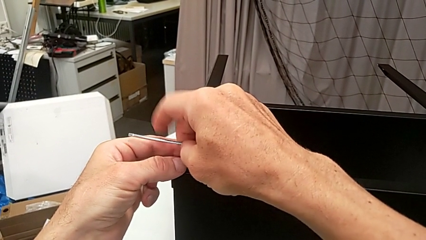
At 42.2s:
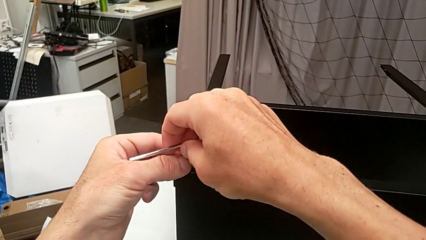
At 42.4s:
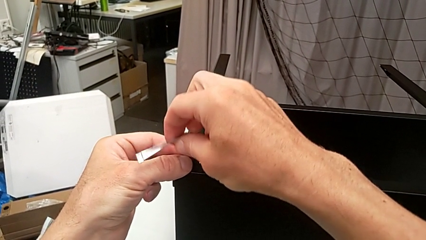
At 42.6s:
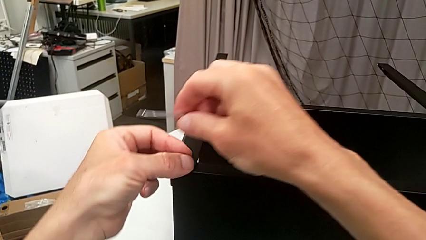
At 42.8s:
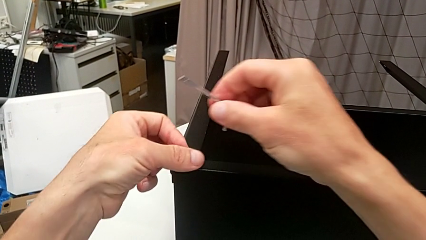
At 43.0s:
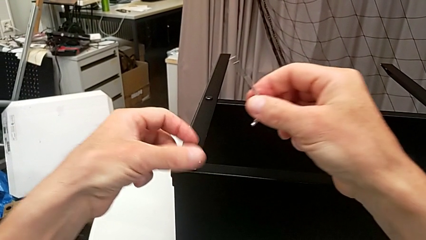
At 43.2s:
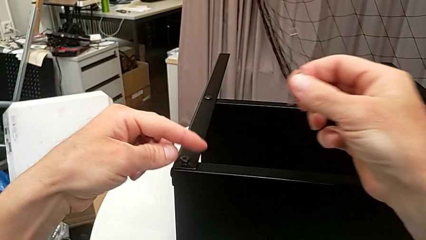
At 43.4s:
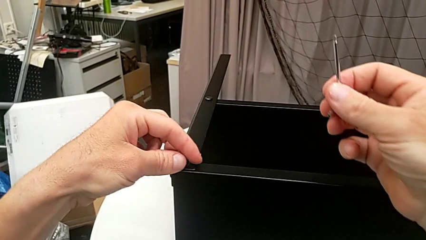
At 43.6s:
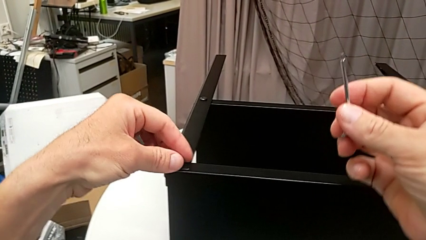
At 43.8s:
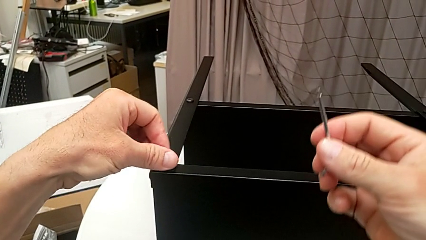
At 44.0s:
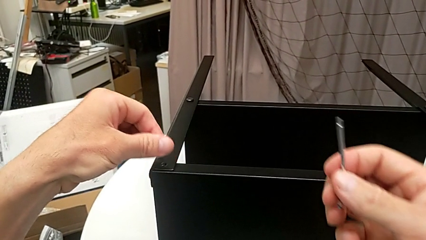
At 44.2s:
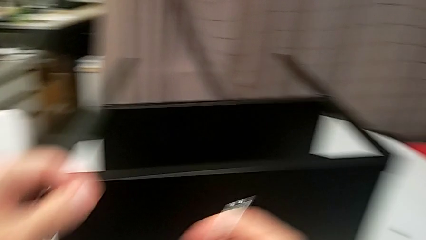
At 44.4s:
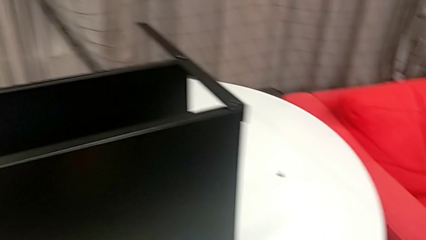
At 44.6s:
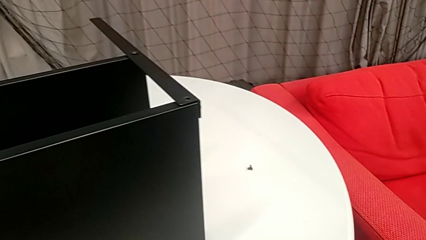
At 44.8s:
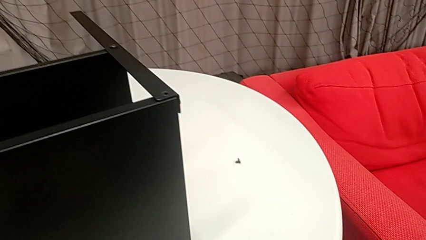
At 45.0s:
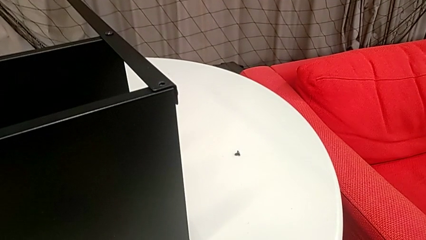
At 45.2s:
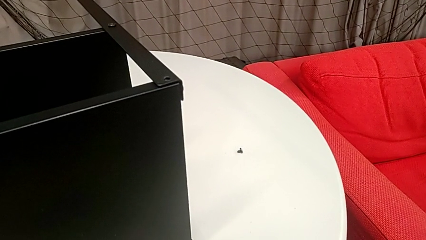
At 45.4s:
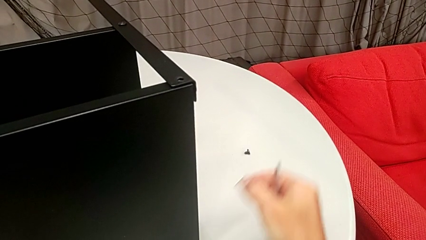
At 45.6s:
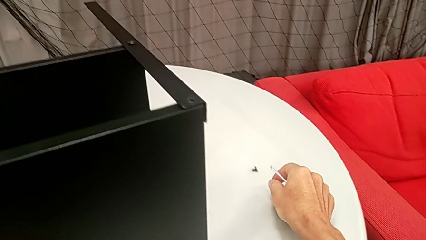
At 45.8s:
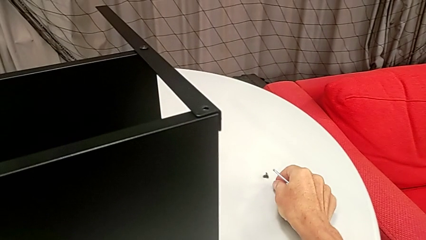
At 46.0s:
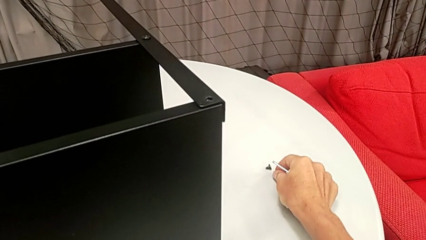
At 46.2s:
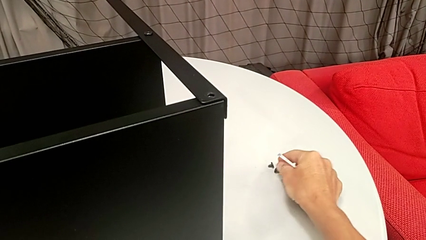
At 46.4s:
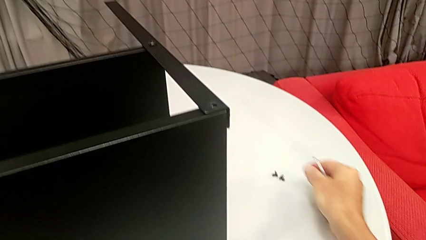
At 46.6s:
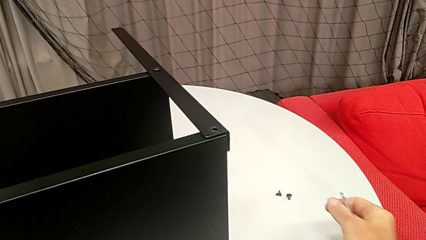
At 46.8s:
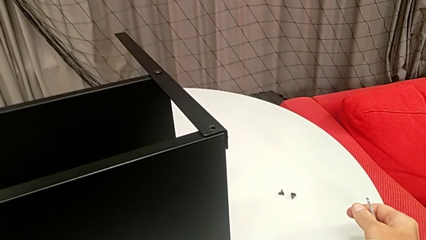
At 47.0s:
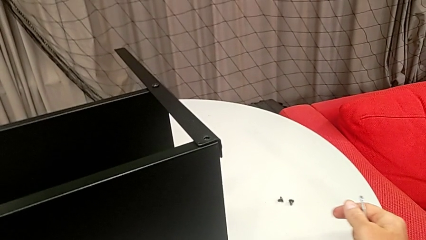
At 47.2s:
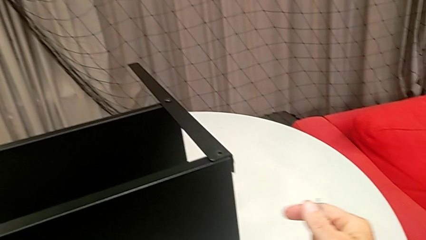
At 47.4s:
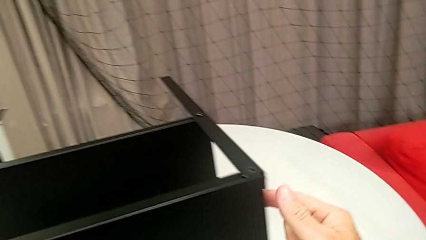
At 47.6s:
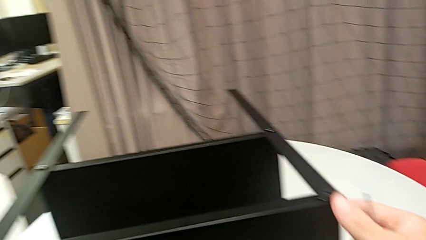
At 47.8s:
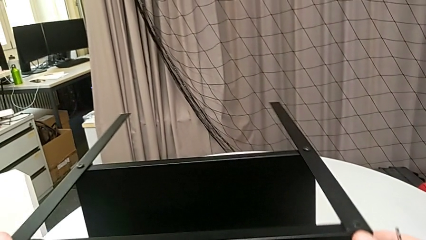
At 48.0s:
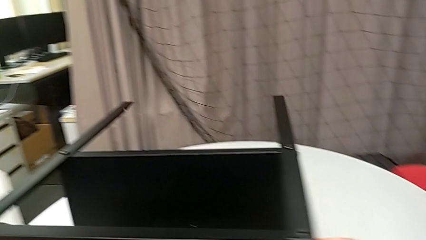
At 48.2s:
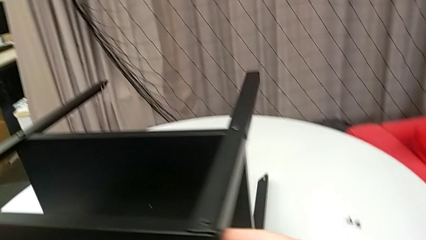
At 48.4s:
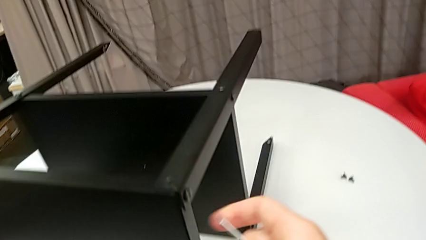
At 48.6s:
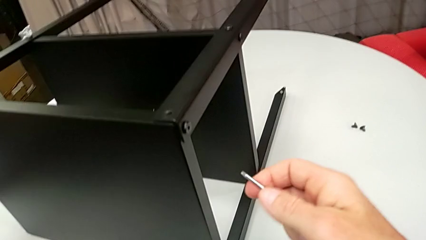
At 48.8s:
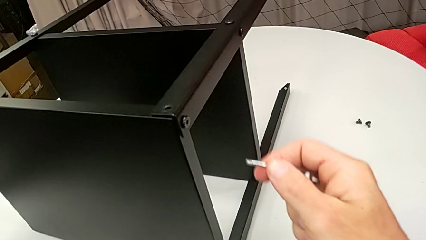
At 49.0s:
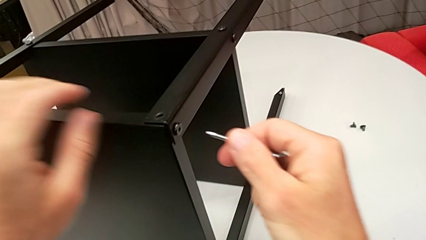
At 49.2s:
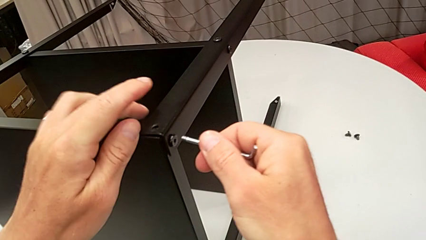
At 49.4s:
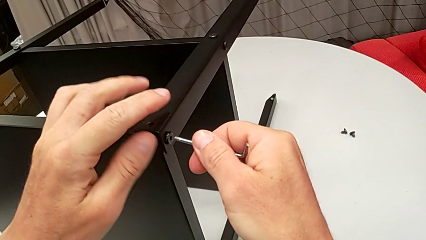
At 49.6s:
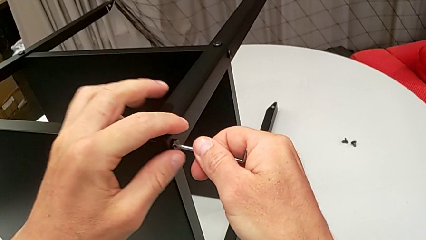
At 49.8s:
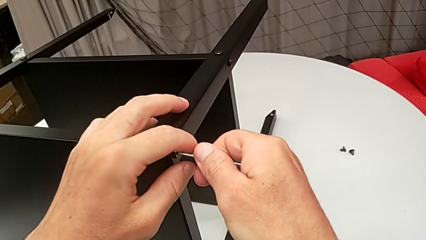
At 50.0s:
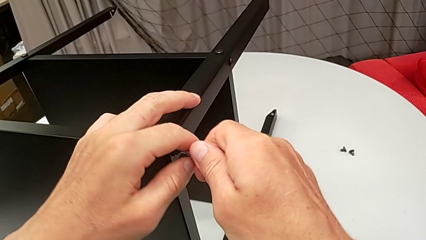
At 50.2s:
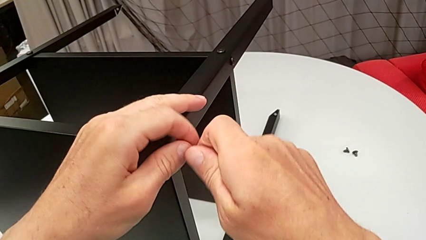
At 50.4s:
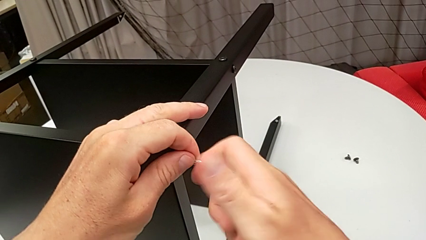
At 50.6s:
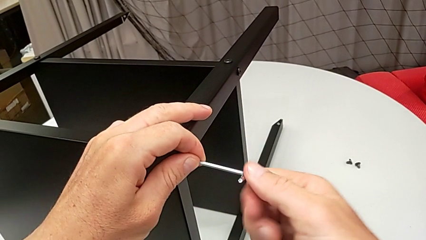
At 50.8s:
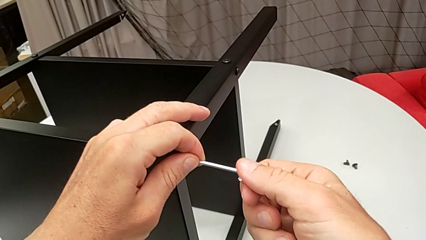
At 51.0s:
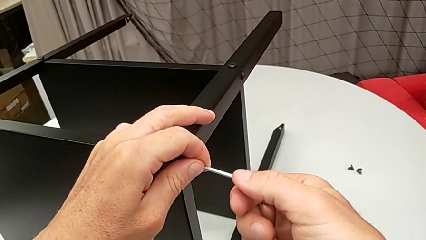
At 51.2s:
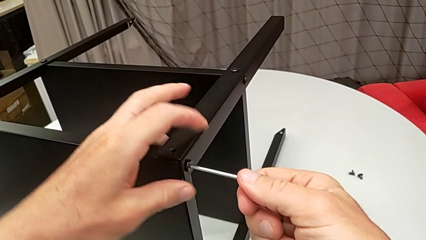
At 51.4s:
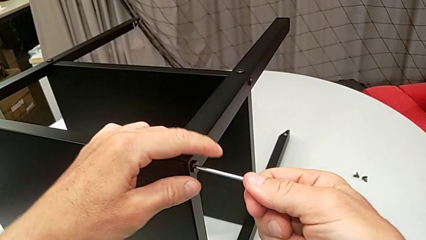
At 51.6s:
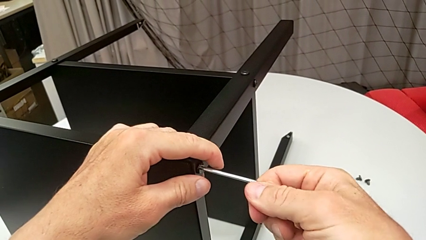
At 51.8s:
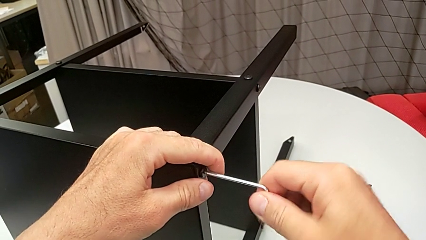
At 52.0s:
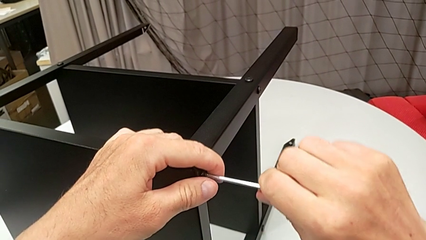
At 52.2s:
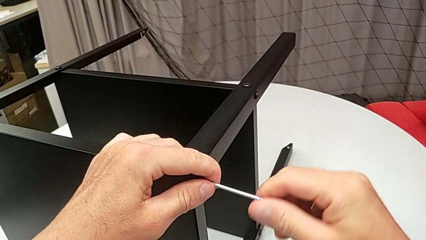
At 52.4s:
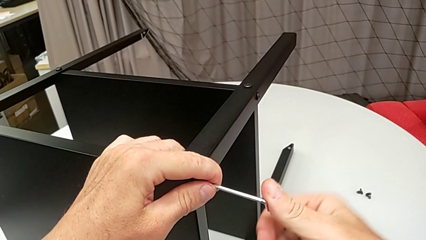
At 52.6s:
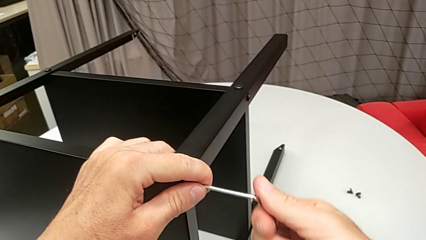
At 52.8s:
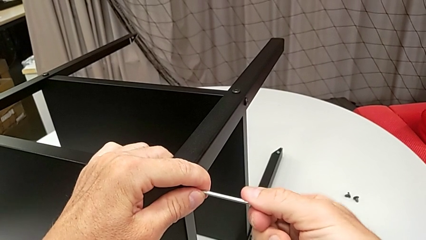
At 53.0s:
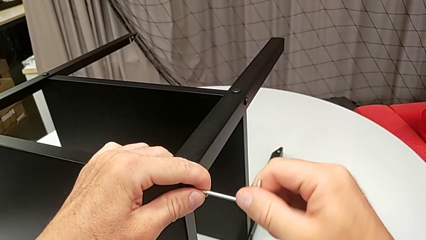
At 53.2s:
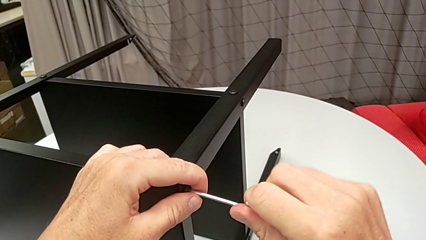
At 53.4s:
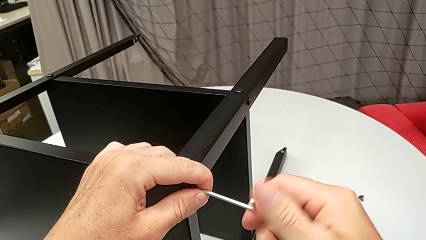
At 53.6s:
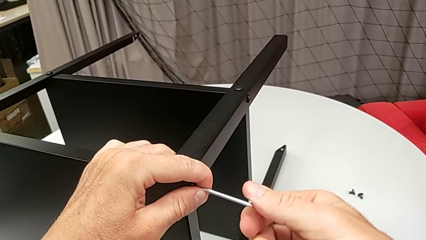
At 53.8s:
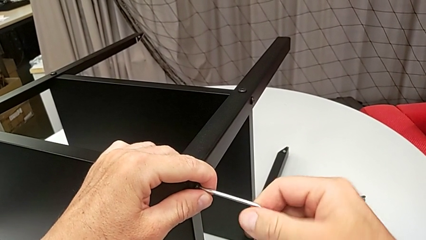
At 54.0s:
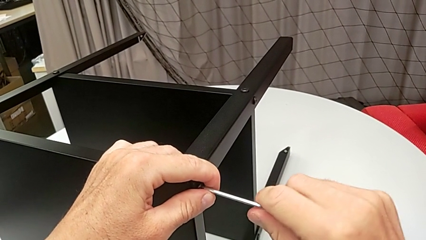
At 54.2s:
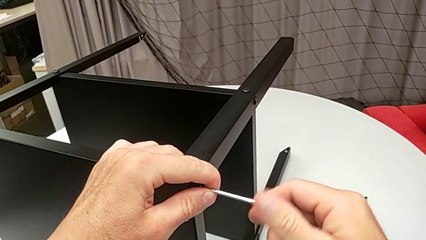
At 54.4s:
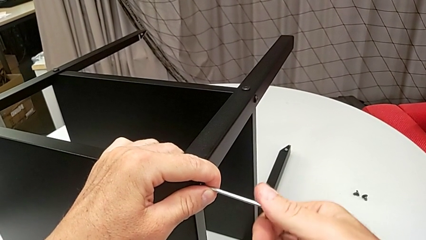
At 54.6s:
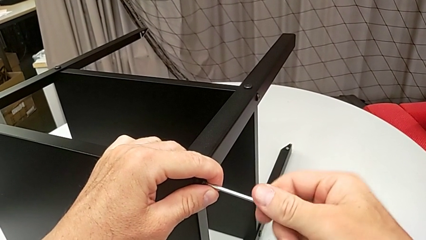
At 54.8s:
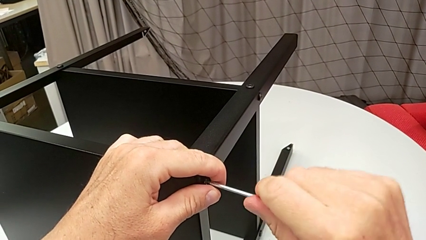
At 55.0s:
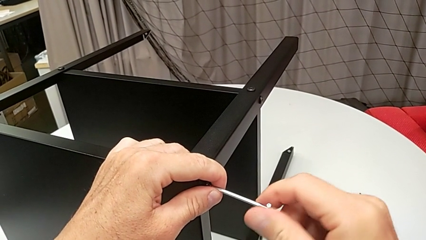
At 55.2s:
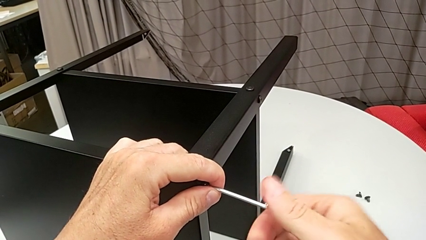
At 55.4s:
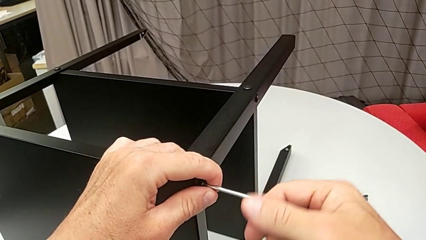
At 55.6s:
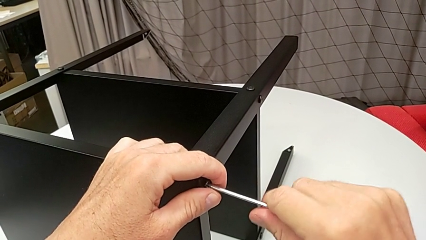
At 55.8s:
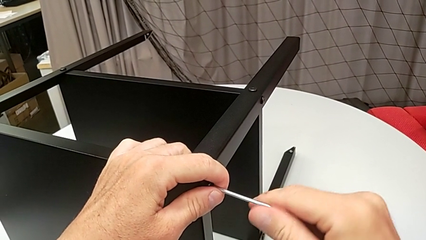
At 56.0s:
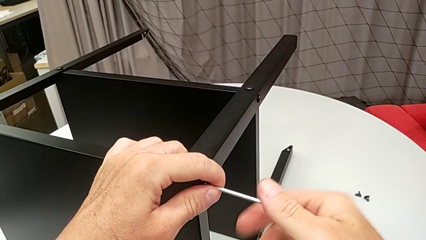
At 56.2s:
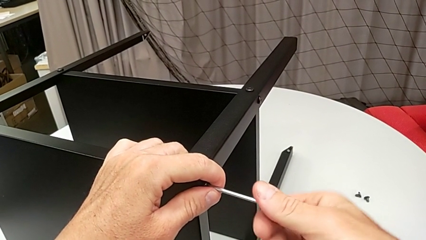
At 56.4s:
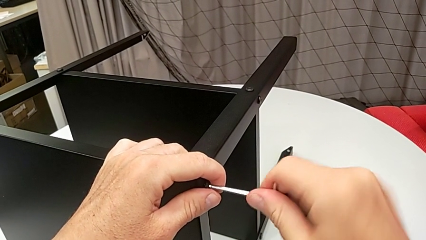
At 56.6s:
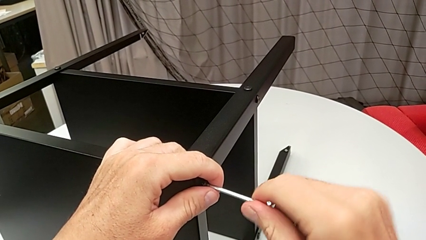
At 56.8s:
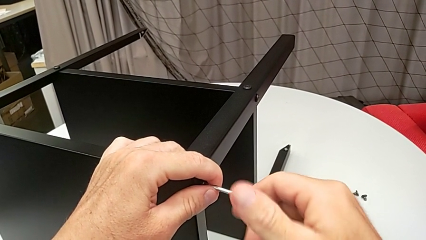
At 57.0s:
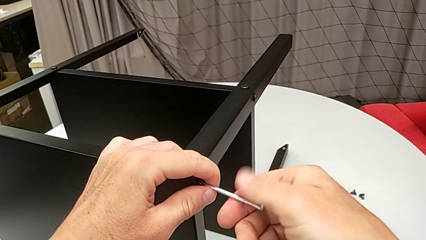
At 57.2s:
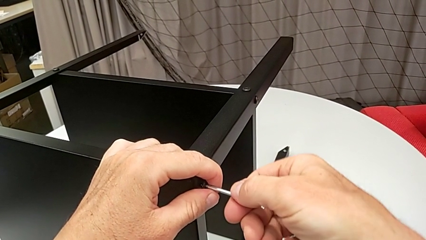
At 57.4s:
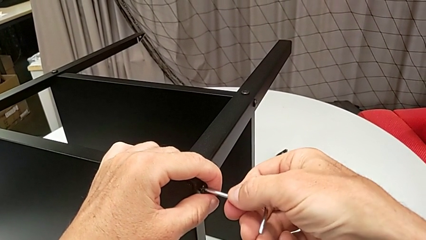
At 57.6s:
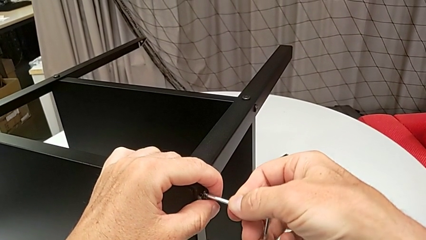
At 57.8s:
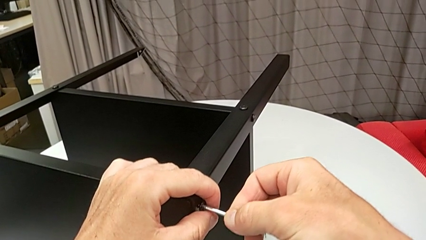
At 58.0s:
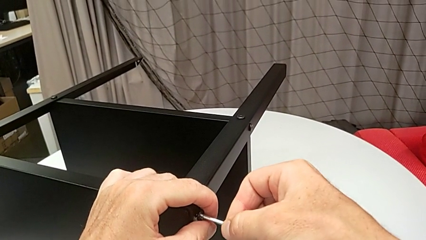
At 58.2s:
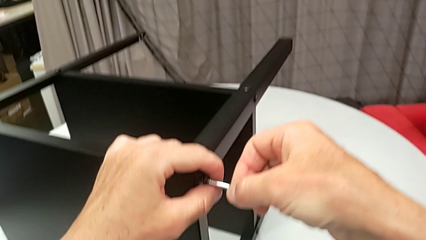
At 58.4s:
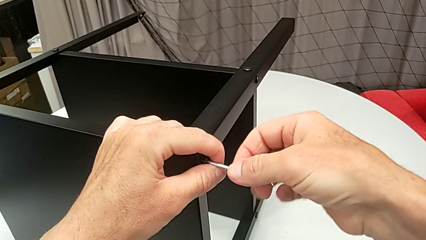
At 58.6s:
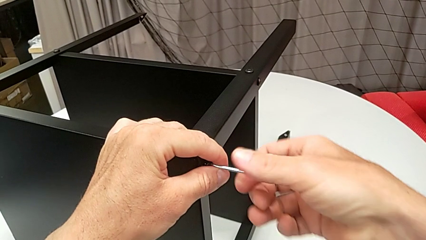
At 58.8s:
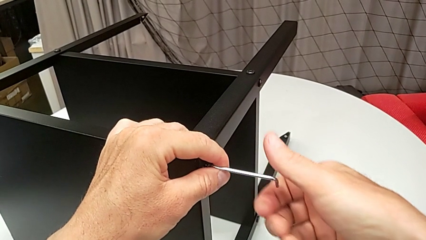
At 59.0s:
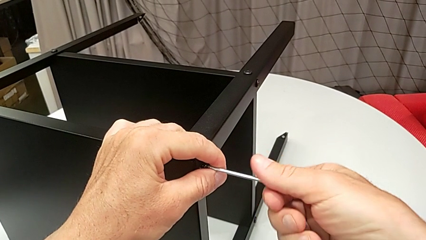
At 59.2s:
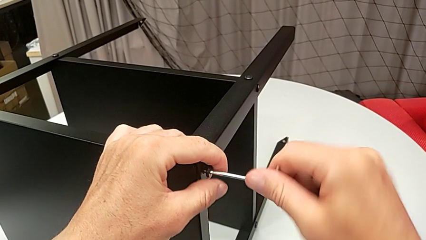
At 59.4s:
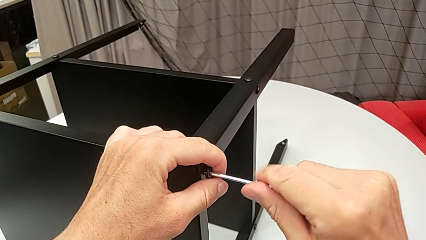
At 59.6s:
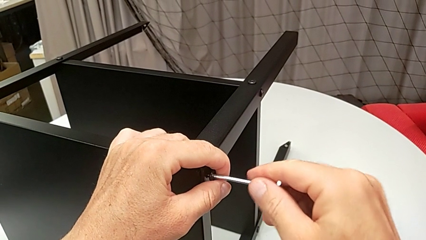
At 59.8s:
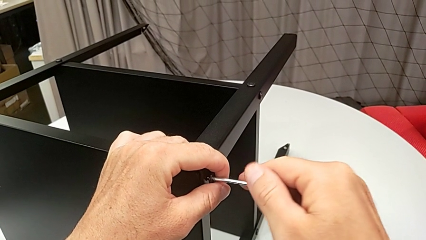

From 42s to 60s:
The camera wearer is disassembling the upper tray from the nightstand. They withdraw the Allen wrench, unscrew the hex socket head with the left hand, disassemble it, place it, approach the nightstand, rotate it, insert the Allen wrench and unscrew the hex socket head.
